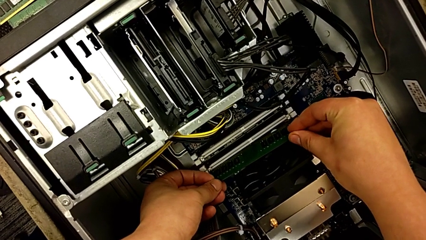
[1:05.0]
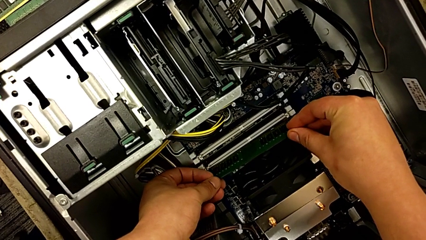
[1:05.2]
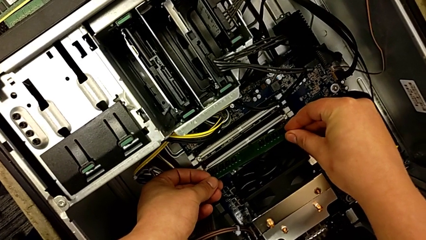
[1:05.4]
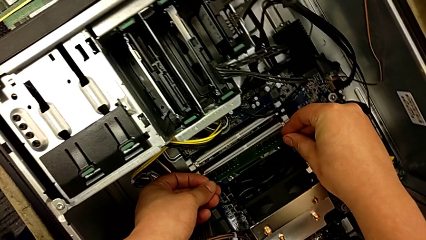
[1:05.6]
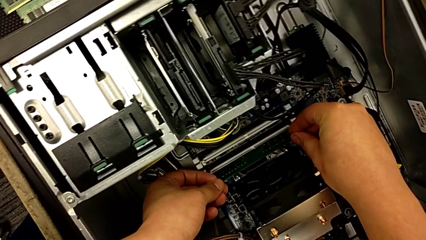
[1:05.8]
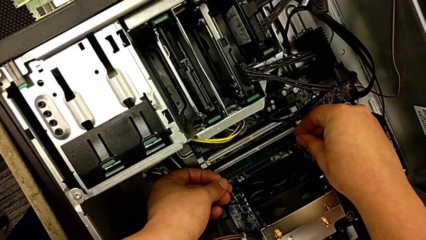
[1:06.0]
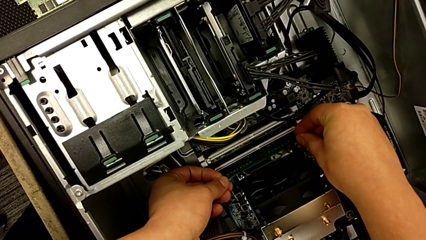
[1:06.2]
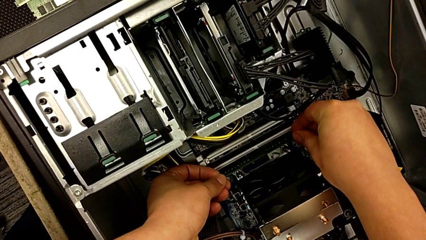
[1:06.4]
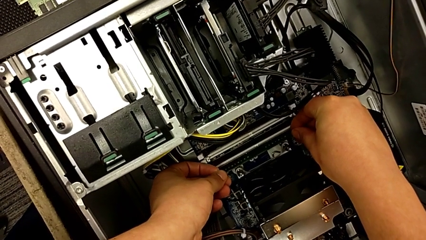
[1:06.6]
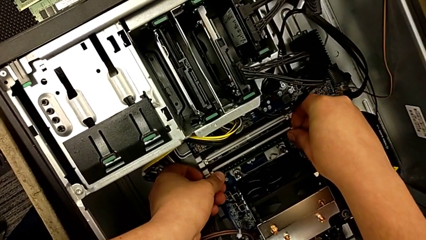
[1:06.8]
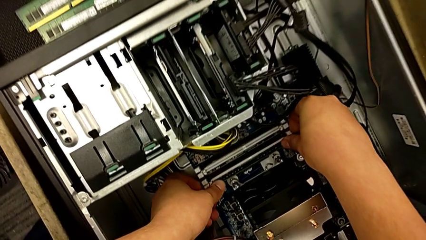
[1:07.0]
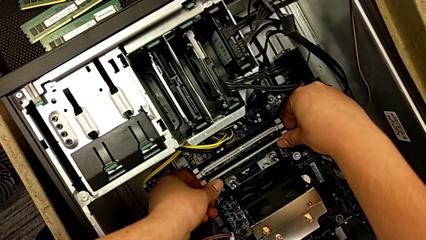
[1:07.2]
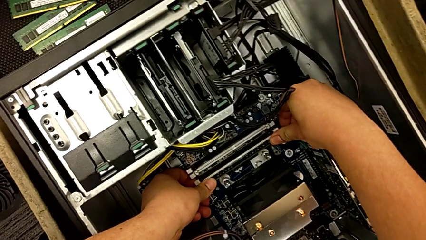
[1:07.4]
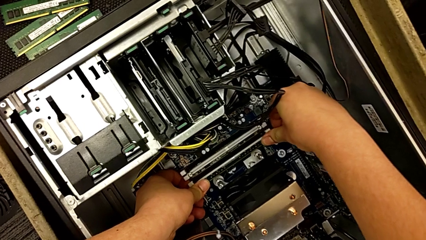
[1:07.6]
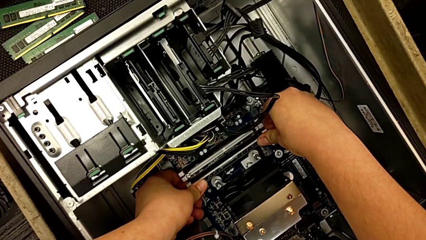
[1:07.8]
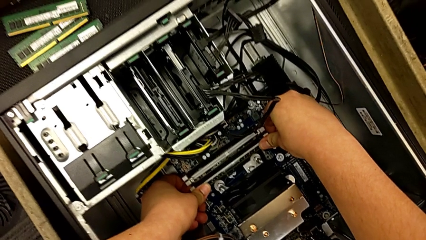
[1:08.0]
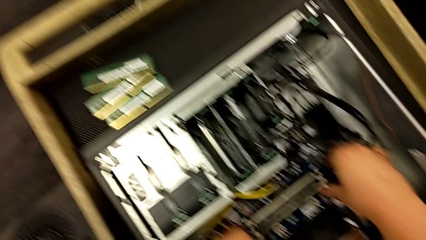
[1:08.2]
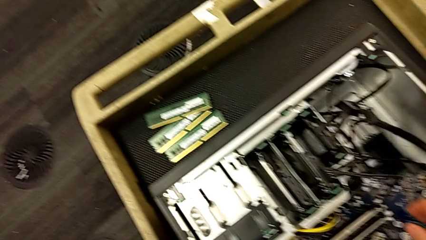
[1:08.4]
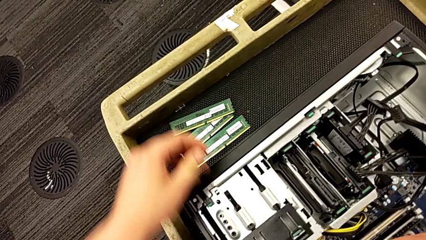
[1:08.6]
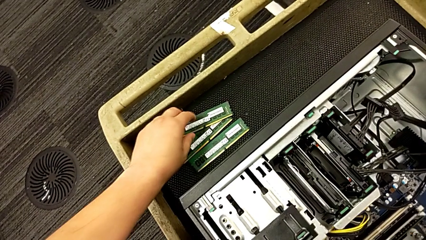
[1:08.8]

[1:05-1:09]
The camera wearer is inserting the first RAM stick. They insert the first RAM and push it.

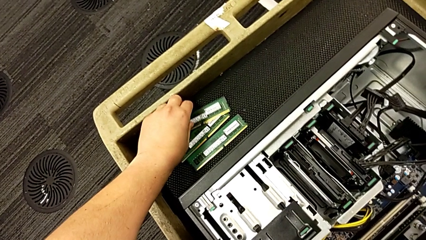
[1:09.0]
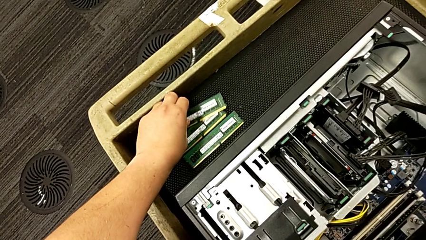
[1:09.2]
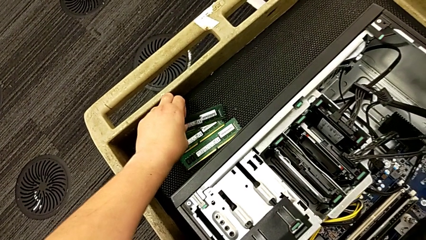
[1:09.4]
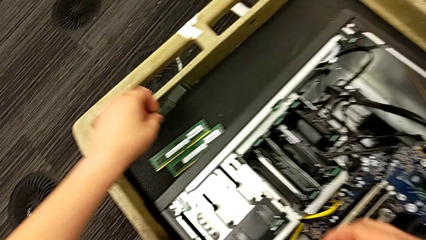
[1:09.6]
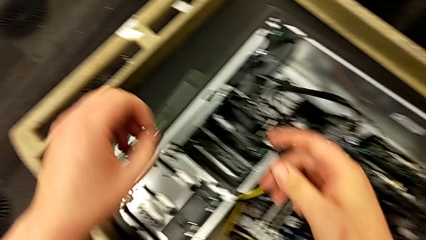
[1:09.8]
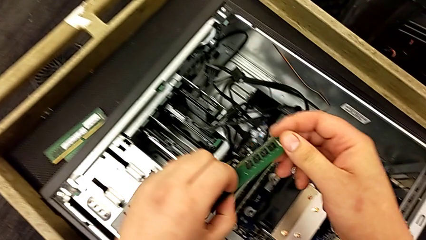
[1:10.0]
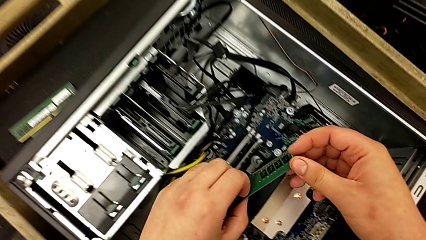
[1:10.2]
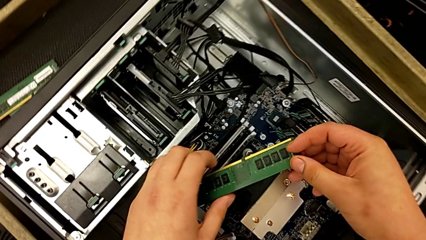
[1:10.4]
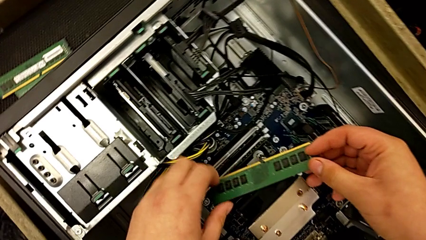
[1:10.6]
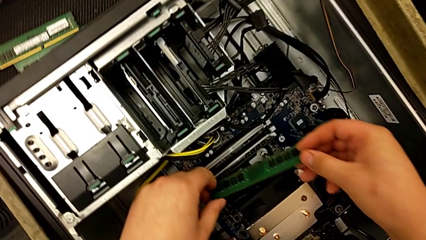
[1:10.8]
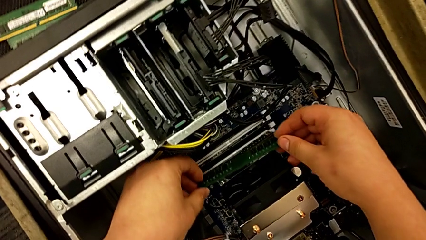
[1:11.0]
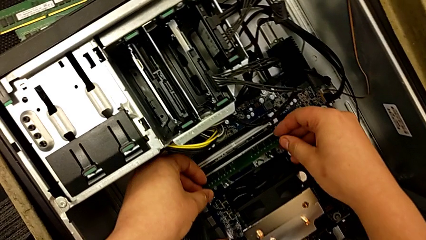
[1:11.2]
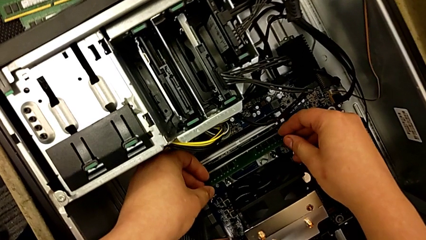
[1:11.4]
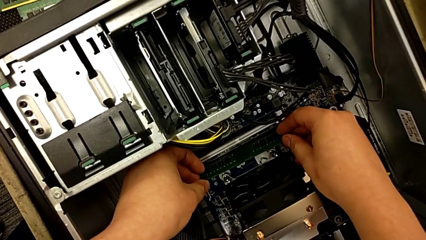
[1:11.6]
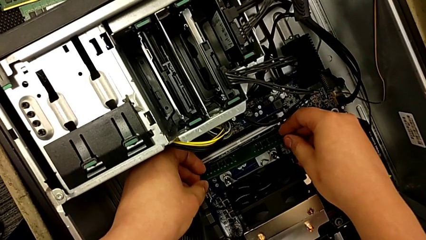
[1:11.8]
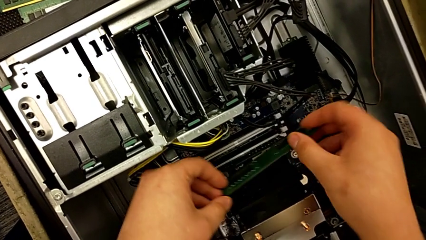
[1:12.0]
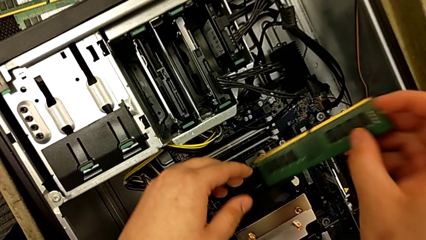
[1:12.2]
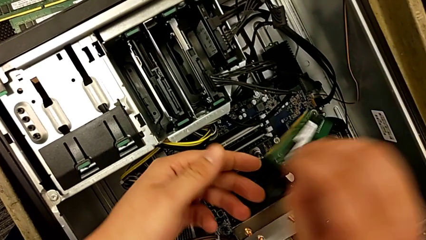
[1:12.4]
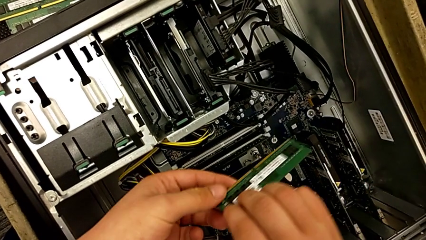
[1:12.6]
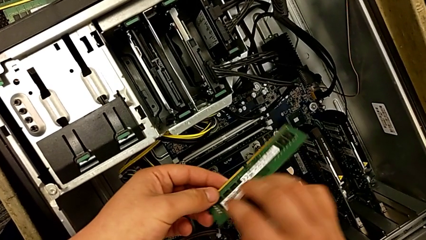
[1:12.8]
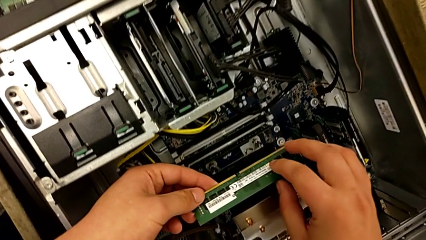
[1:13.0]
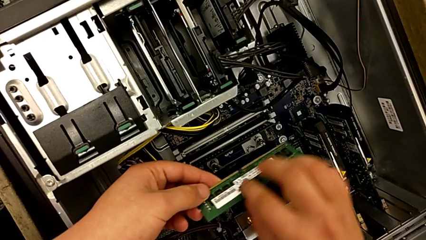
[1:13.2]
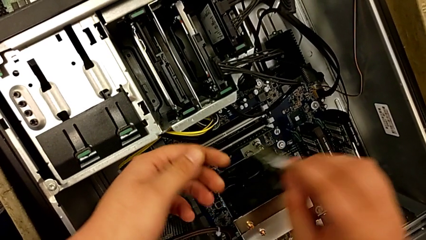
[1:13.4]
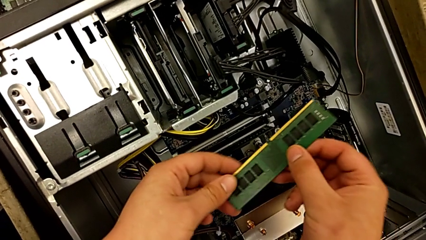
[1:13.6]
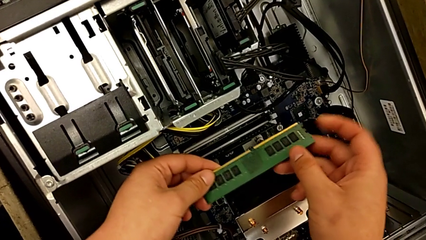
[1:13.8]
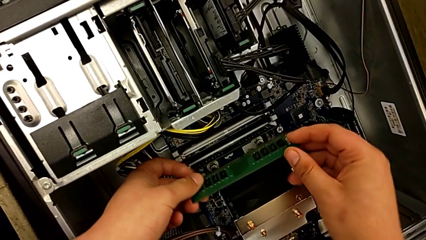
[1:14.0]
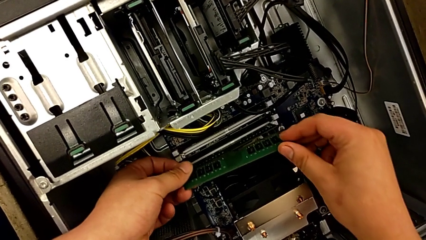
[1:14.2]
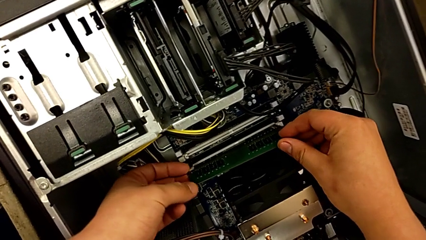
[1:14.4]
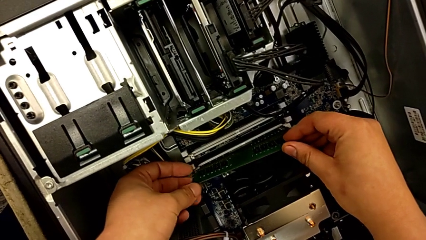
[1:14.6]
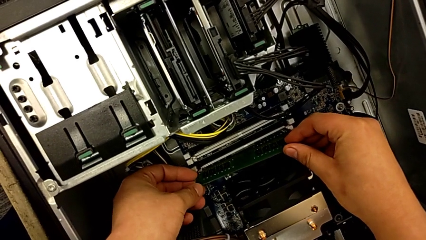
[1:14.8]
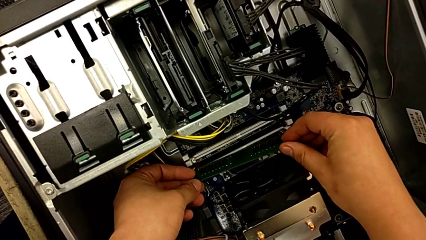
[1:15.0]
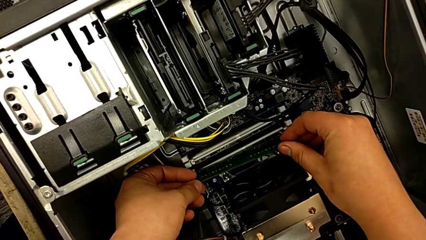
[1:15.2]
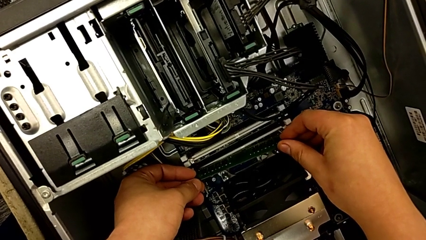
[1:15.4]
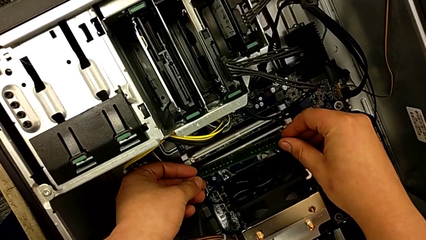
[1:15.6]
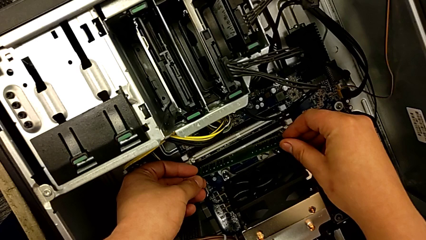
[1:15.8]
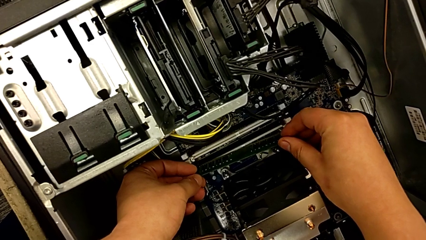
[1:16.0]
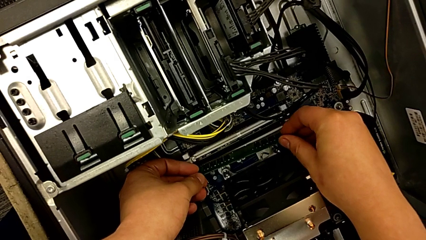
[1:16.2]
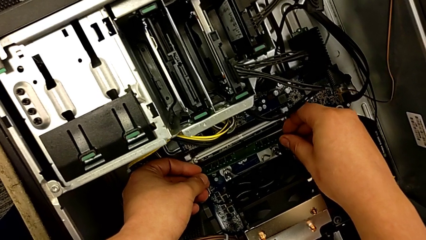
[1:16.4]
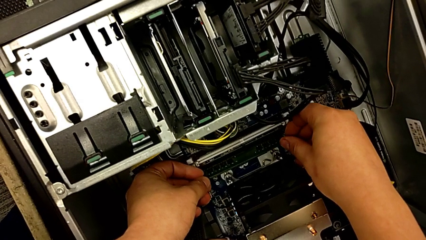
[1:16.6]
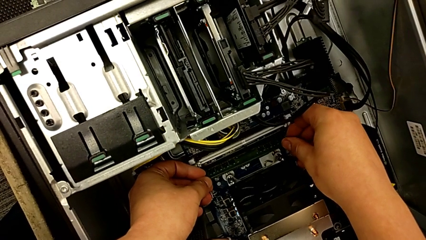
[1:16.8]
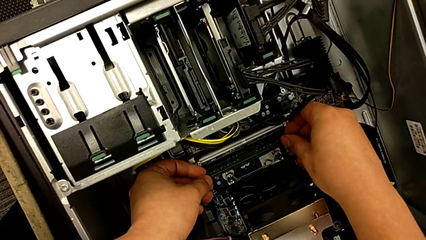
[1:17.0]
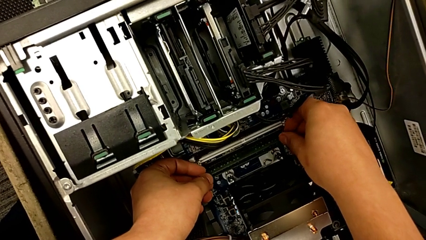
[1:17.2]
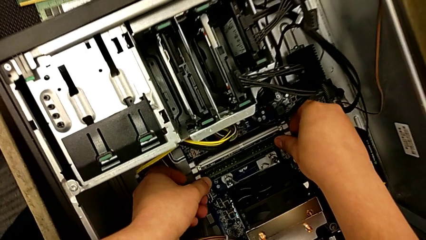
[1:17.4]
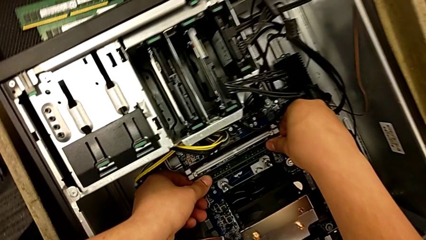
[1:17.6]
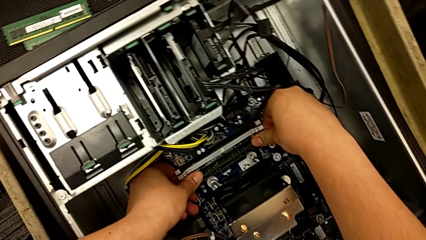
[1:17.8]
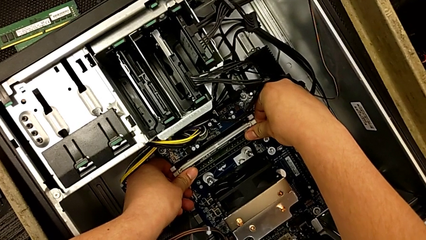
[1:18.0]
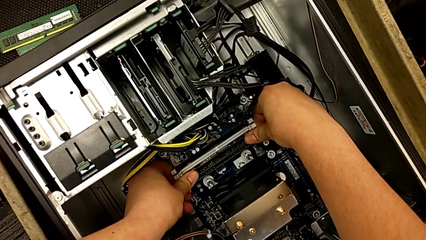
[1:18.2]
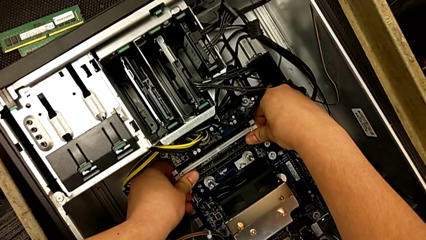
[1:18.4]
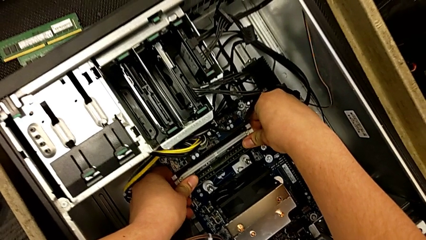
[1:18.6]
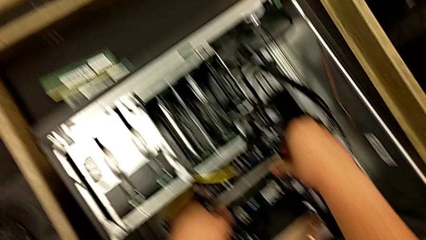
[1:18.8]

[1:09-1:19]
The camera wearer inserts the second RAM stick. They grab the second RAM, inspect it, approach it and insert it.

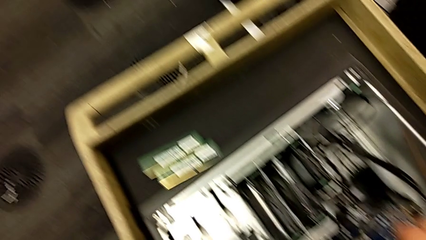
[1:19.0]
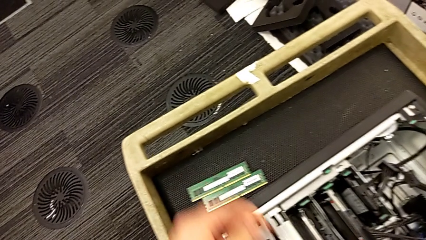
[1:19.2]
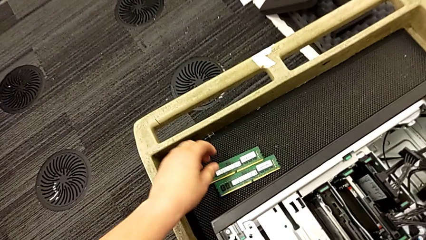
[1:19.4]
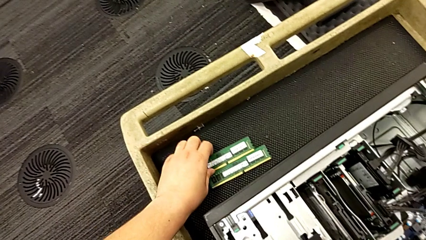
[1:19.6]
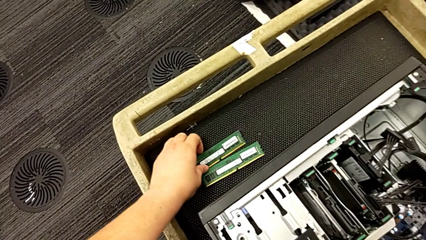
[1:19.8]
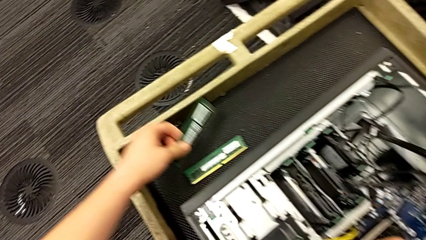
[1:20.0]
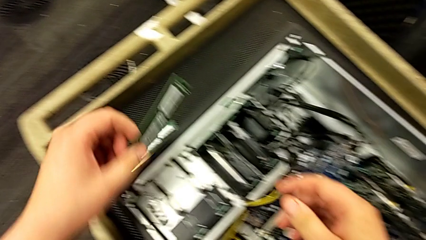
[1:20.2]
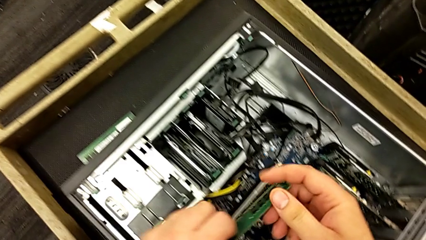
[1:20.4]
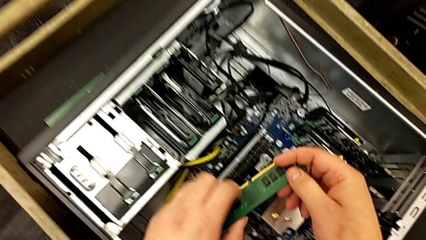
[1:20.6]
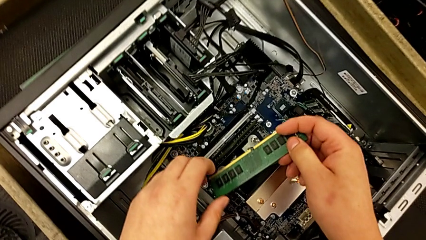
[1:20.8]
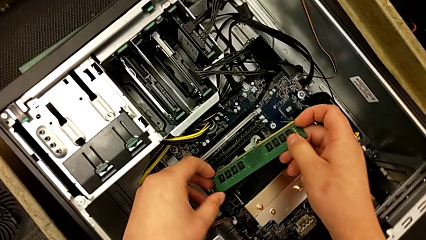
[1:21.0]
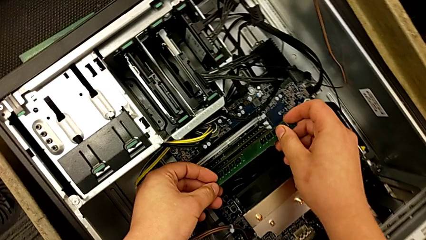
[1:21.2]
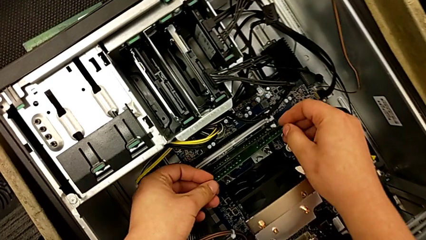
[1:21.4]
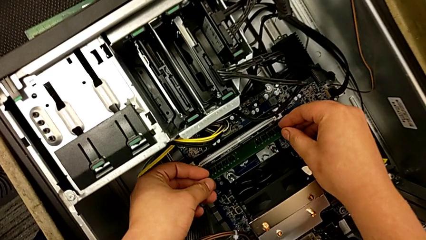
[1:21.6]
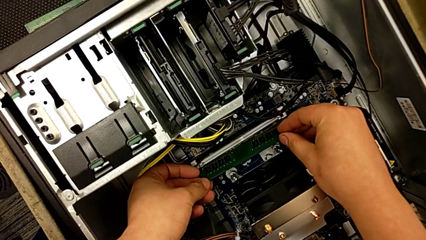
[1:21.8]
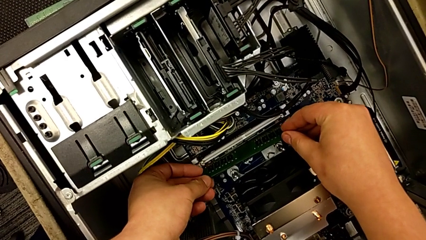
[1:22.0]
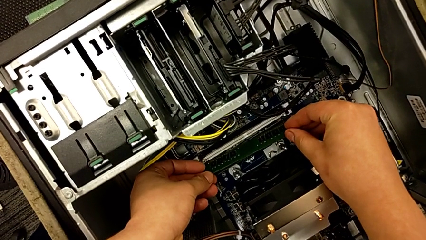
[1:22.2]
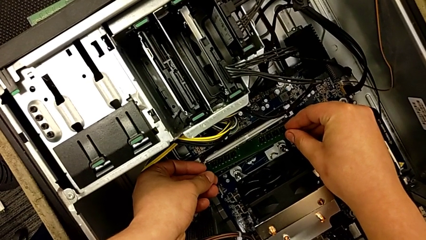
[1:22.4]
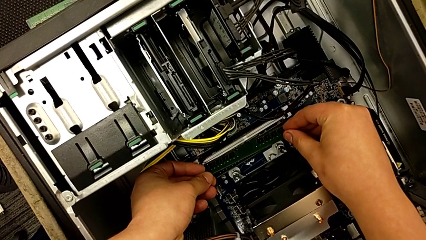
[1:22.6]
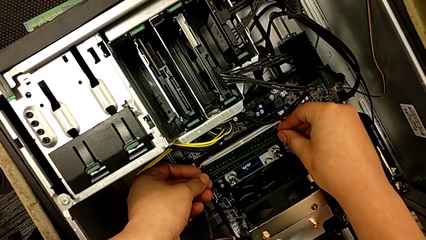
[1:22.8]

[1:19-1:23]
The camera wearer is inserting the third RAM stick.
